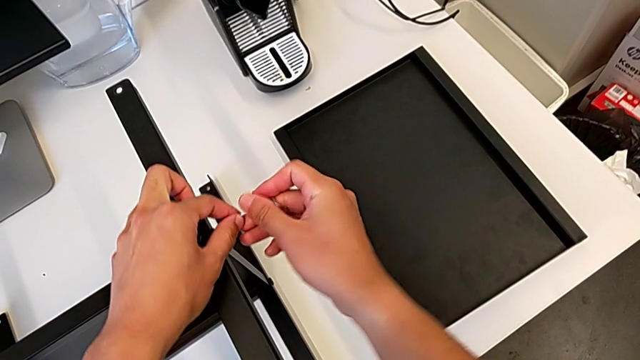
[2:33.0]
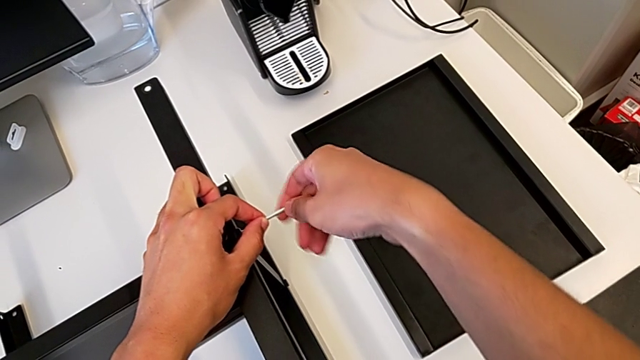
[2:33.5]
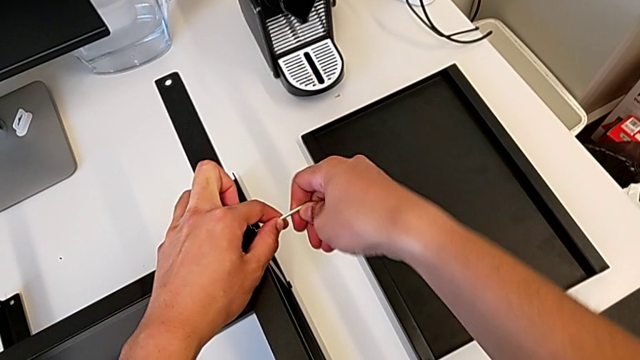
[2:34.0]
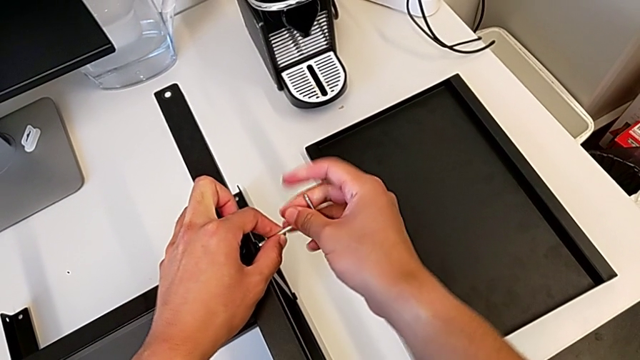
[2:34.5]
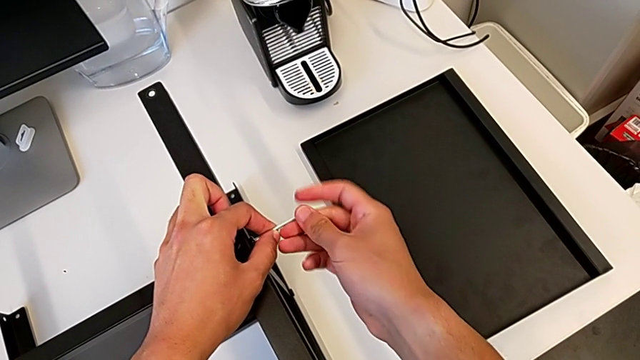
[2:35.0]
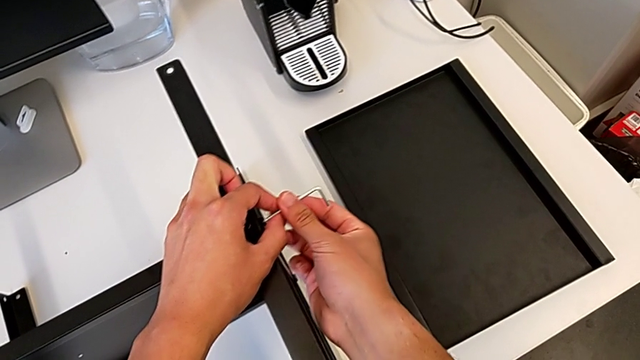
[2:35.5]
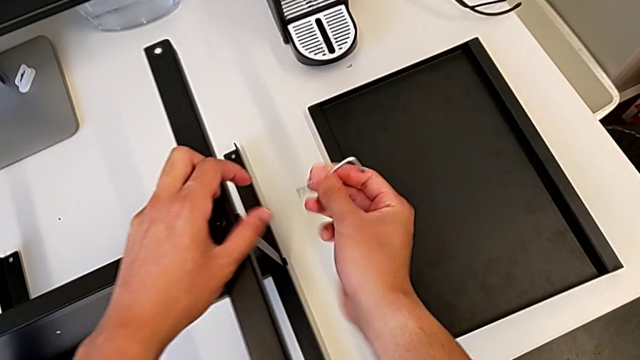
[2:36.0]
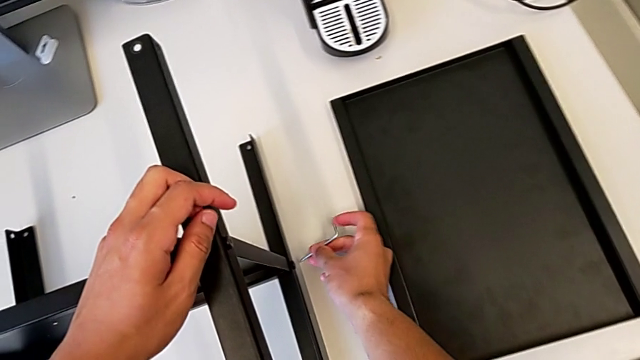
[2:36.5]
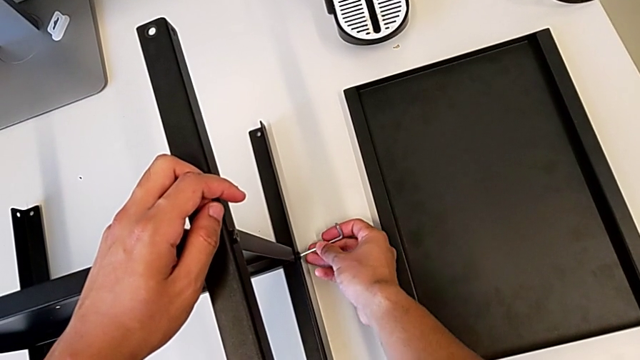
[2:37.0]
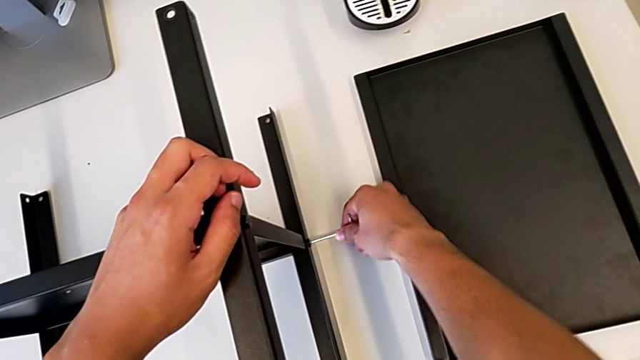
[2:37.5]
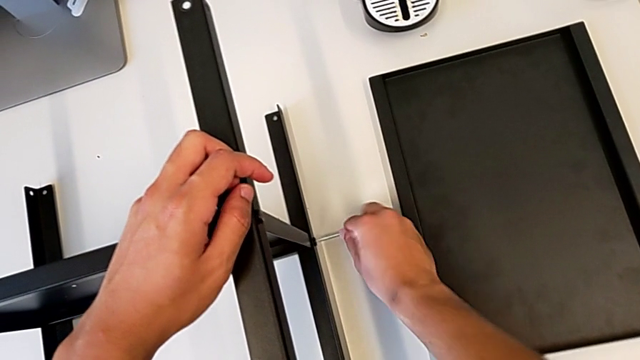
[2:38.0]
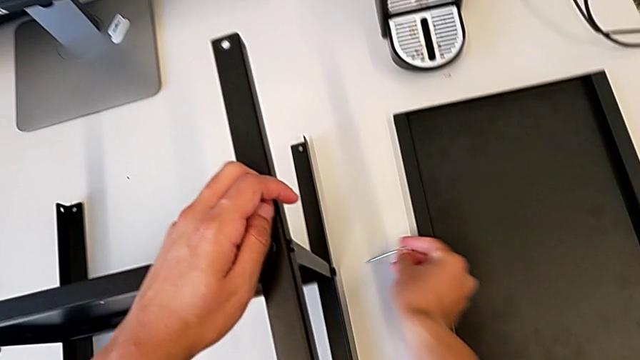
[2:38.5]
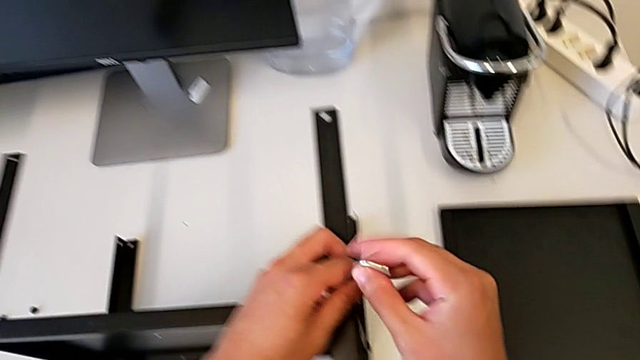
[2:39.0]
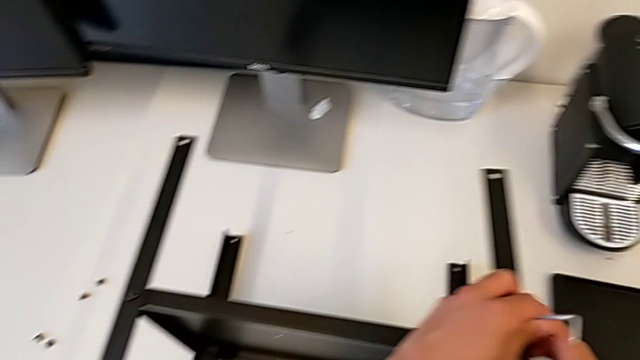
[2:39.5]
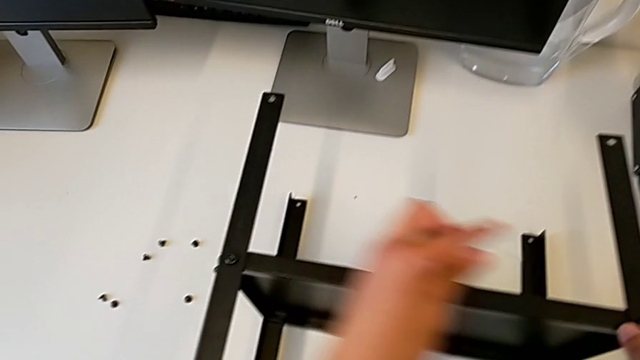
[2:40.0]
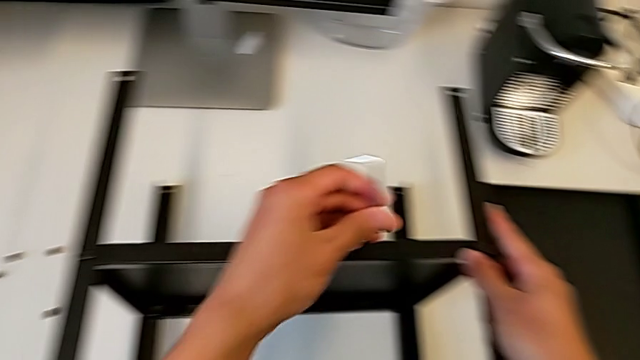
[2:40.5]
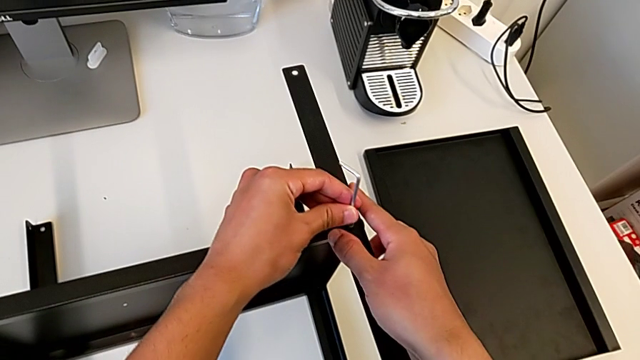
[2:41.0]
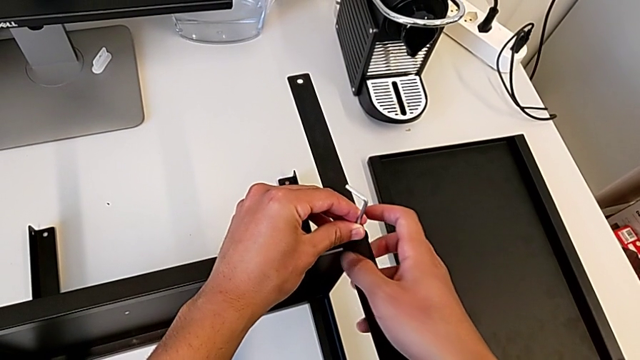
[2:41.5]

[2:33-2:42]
The camera wearer is disassembling the first leg. They unscrew the hex socket head, withdraw the Allen wrench, unscrew the hex socket head and withdraw the Allen wrench.

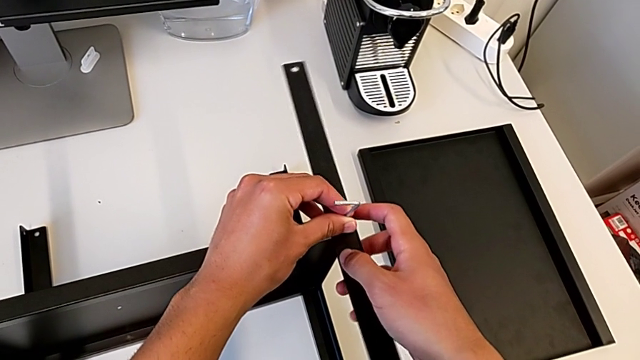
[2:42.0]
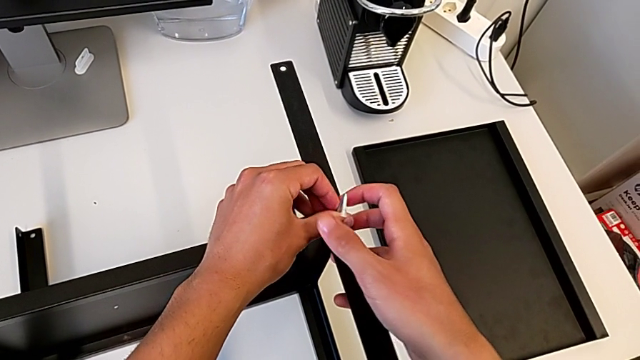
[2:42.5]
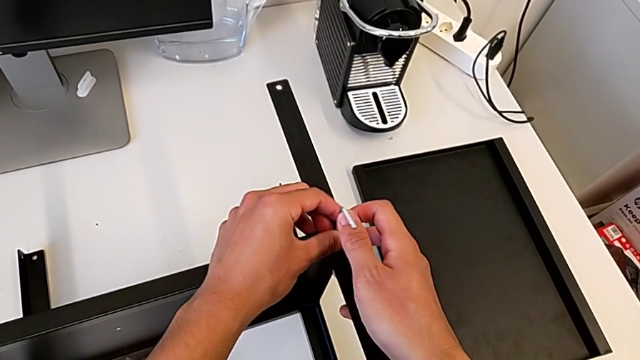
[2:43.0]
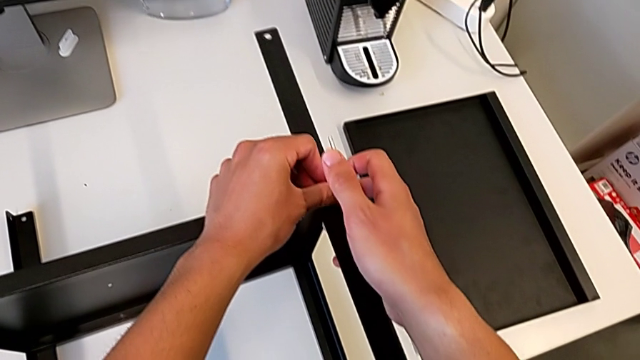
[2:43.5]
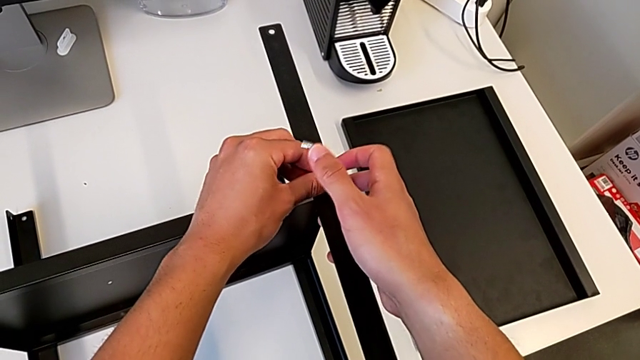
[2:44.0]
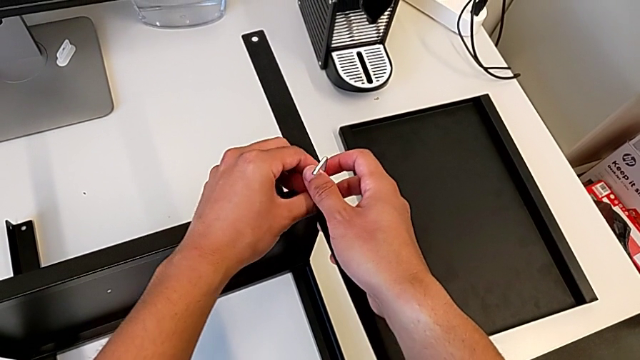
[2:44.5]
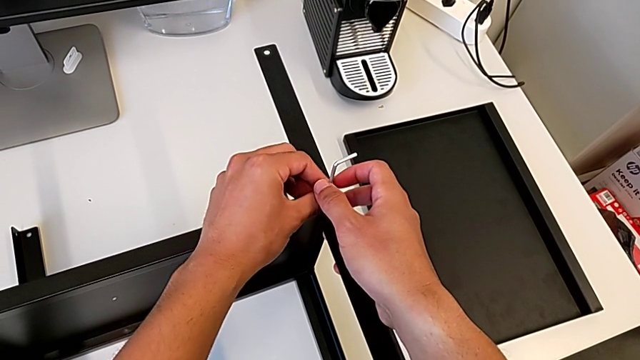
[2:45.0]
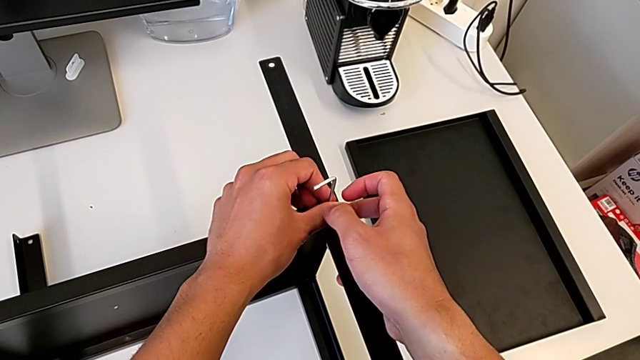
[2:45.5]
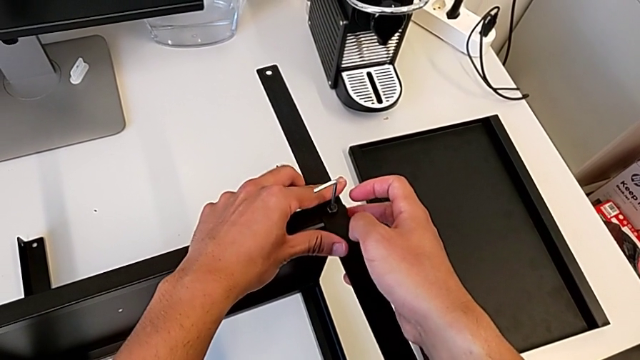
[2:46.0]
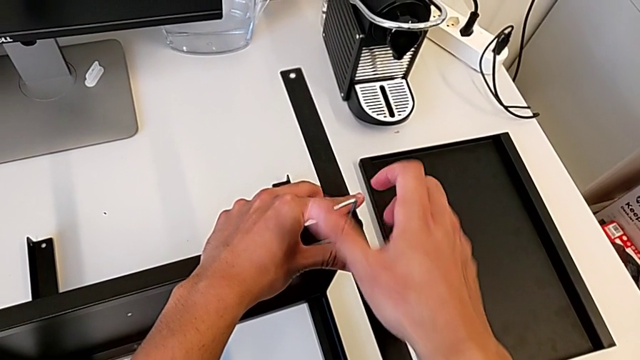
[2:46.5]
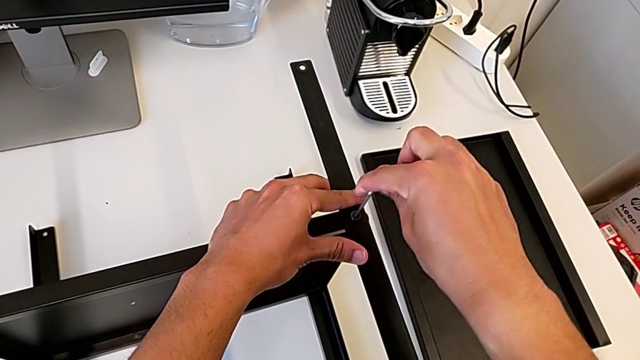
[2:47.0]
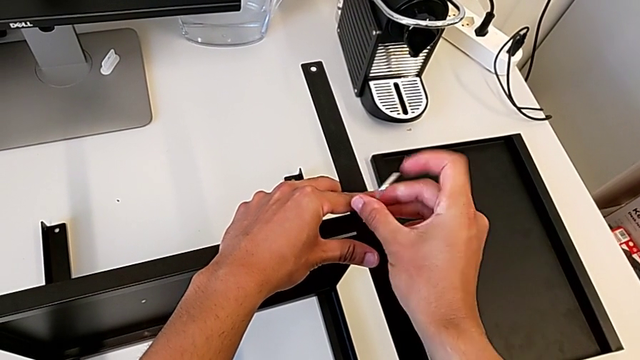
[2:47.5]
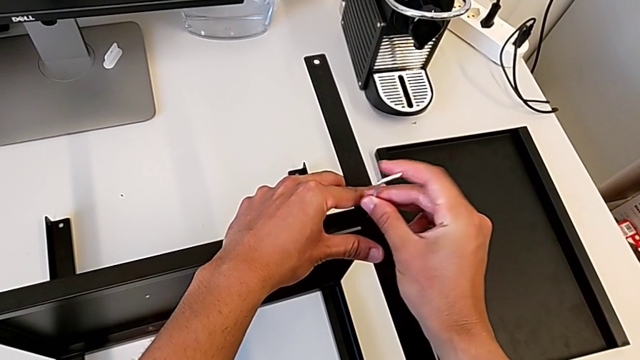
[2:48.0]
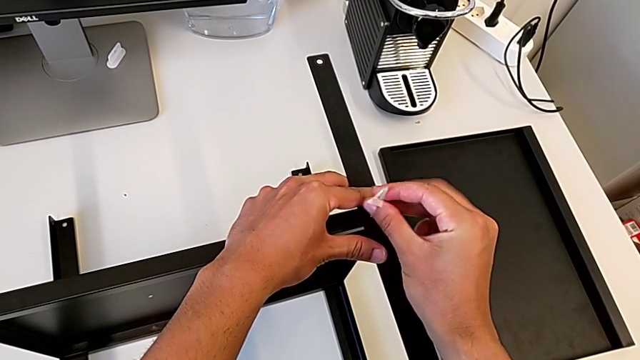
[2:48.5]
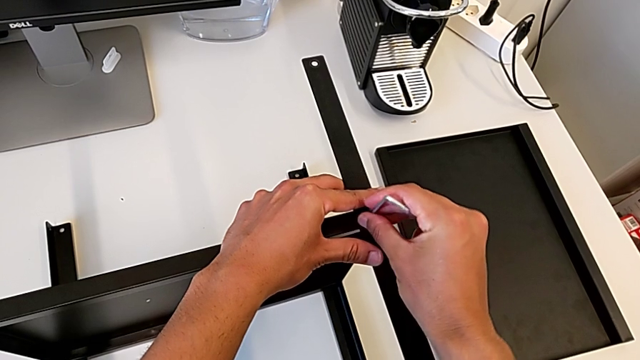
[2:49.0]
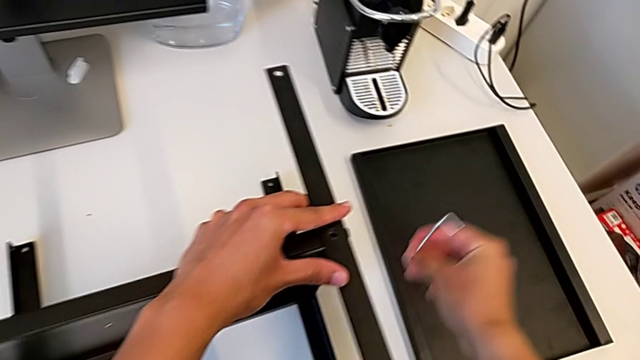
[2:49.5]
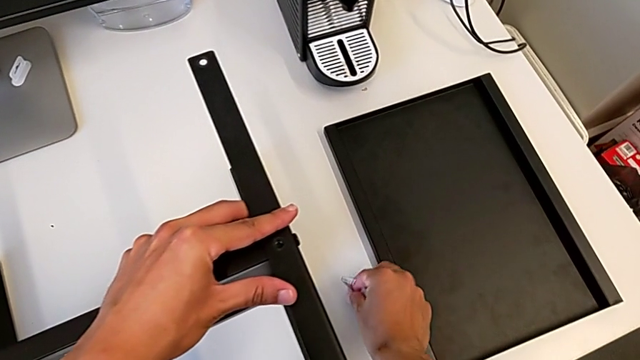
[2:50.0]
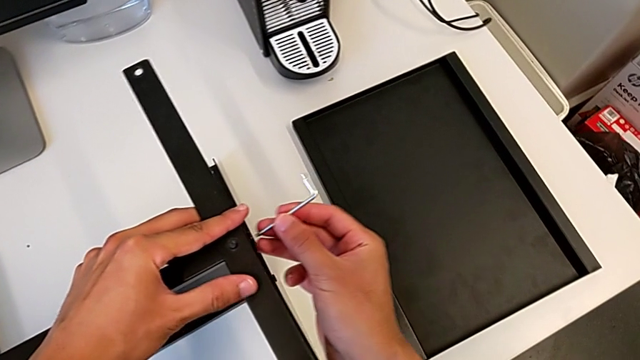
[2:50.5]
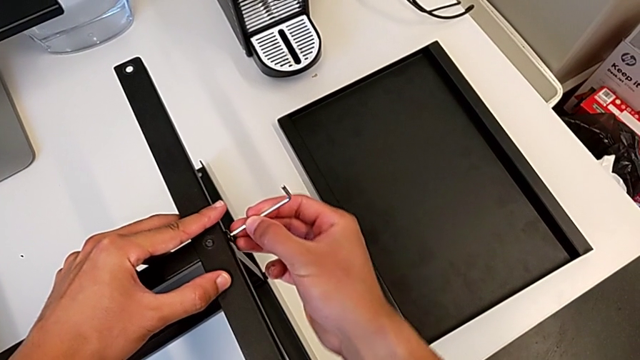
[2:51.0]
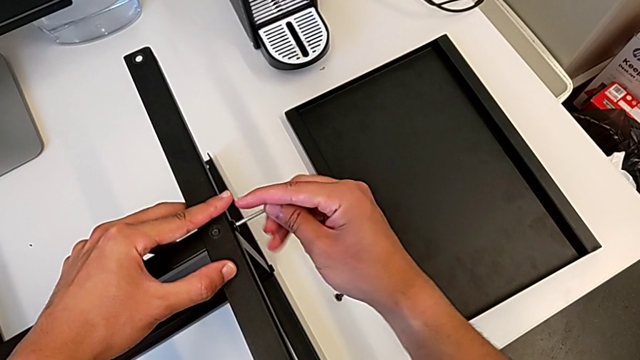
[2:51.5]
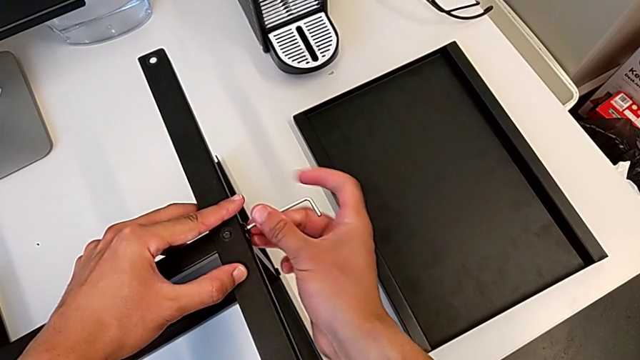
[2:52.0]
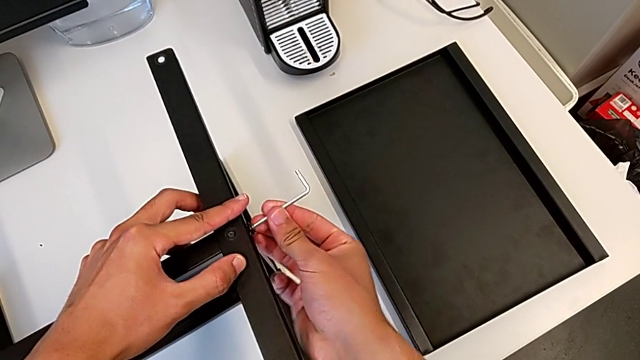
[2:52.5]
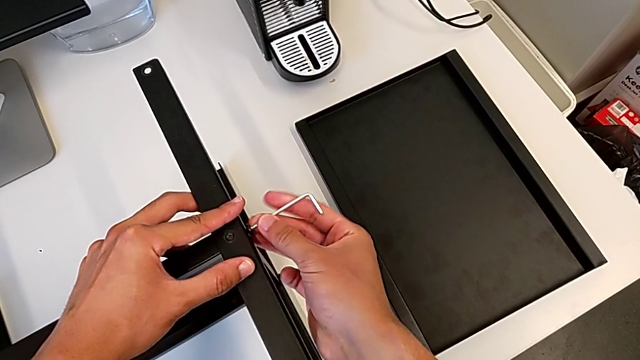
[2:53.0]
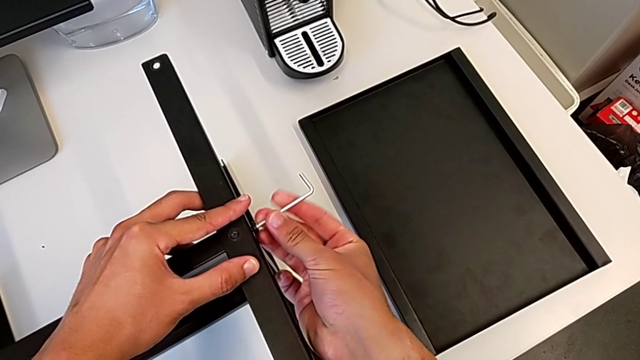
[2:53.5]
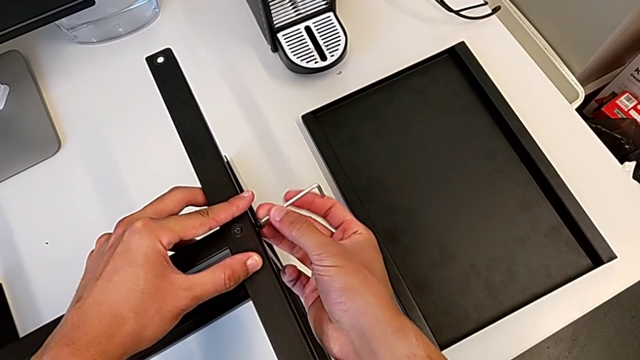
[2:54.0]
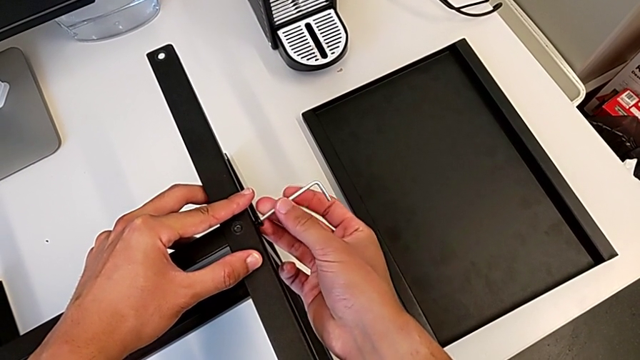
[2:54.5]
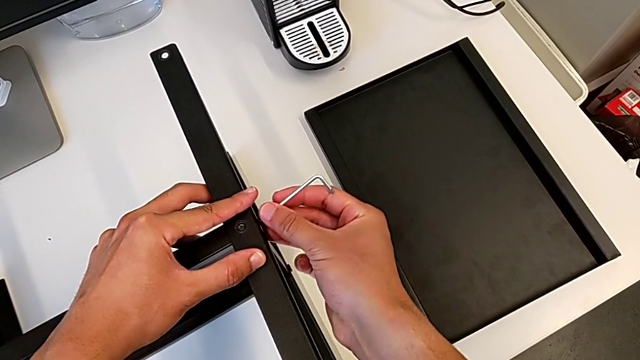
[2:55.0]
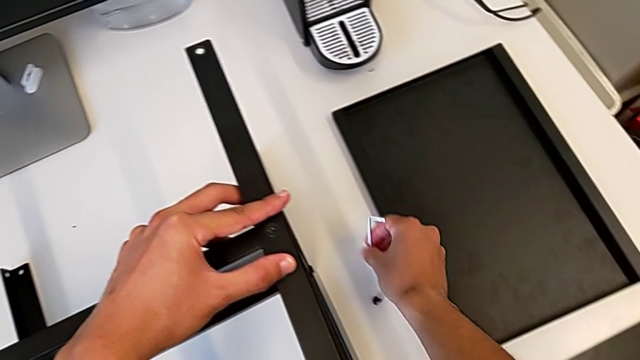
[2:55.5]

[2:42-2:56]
The camera wearer is disassembling the first leg. They keep unscrewing the hex socket head, withdraw the Allen wrench, disassemble the hex socket head, place it, insert the Allen wrench, unscrew the hex socket head, withdraw the Allen wrench, disassemble the hex socket head and place it.
